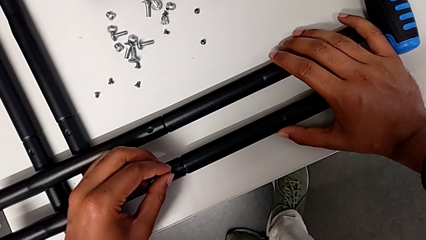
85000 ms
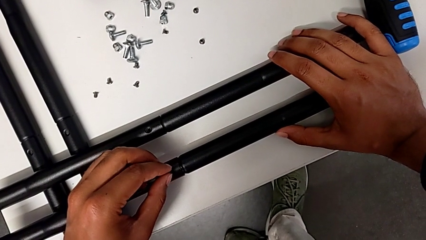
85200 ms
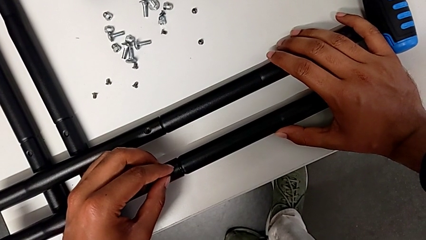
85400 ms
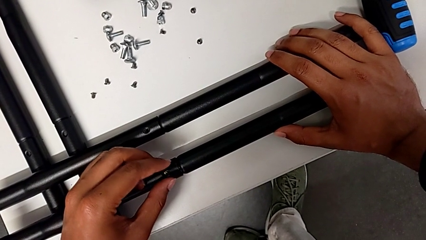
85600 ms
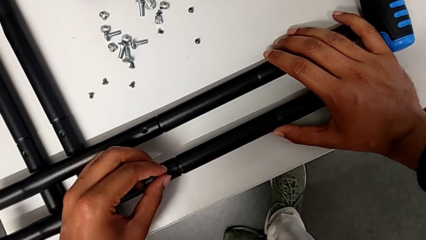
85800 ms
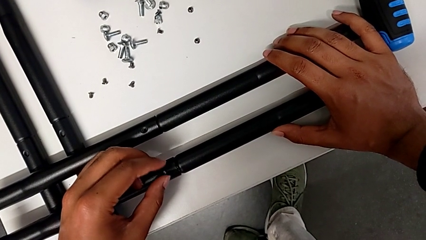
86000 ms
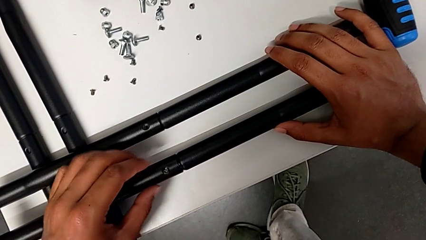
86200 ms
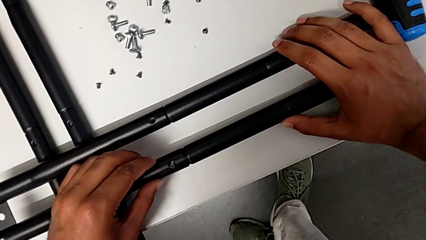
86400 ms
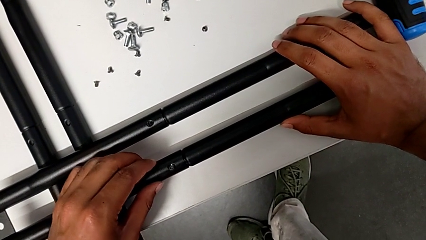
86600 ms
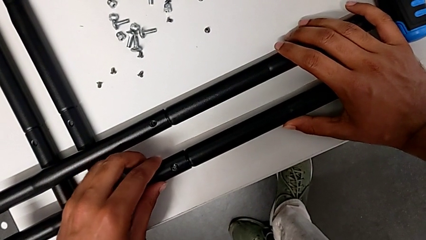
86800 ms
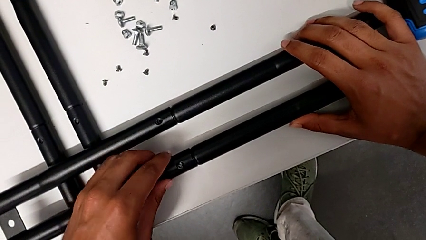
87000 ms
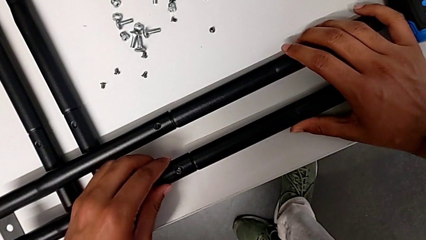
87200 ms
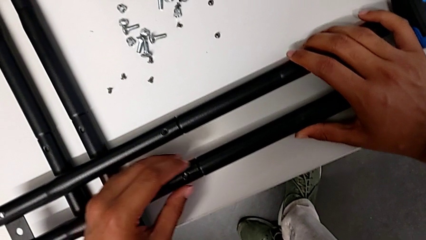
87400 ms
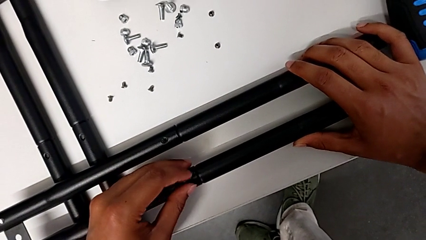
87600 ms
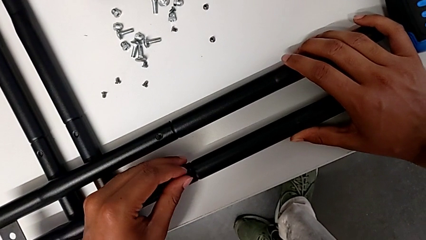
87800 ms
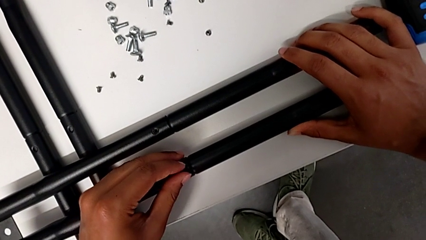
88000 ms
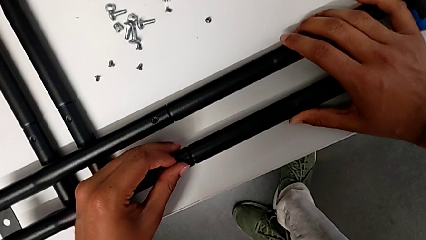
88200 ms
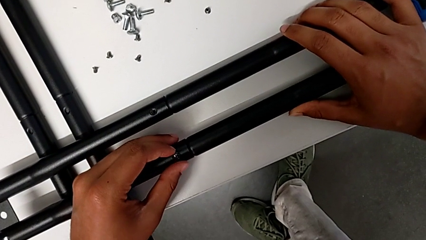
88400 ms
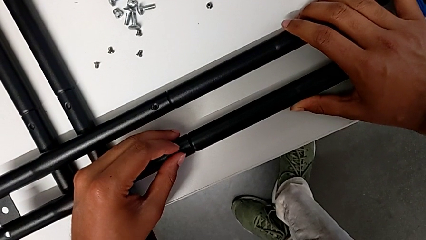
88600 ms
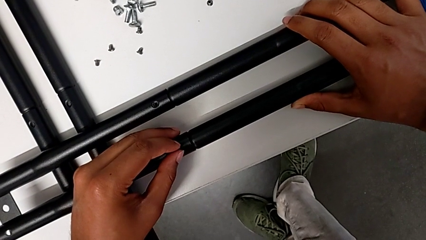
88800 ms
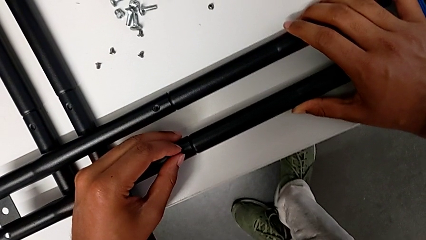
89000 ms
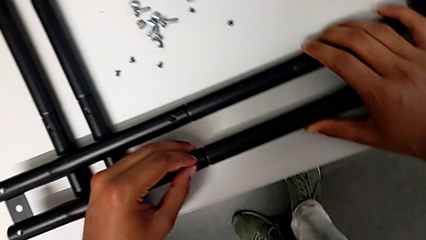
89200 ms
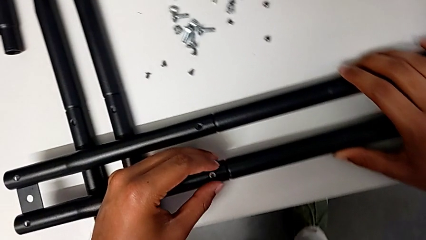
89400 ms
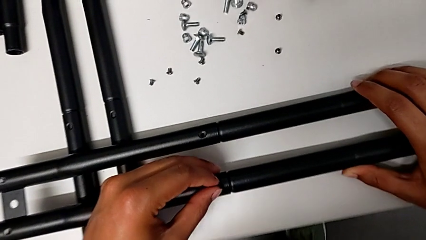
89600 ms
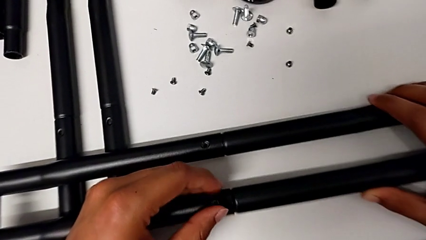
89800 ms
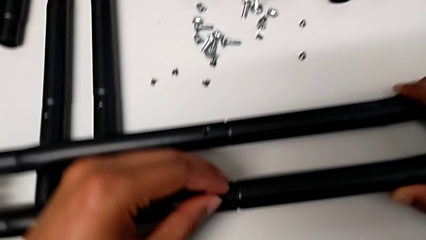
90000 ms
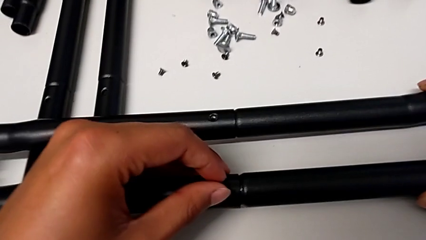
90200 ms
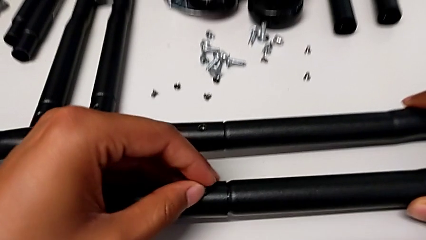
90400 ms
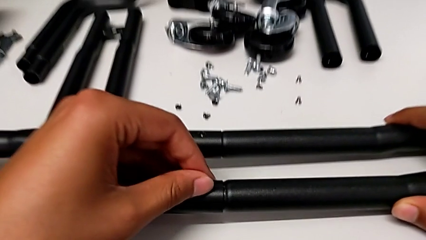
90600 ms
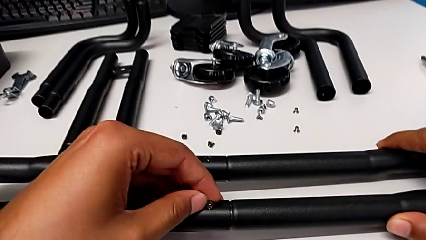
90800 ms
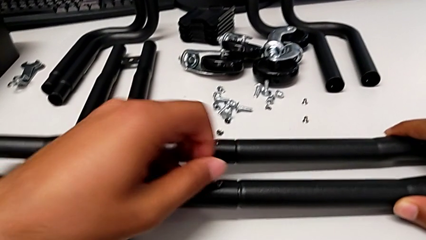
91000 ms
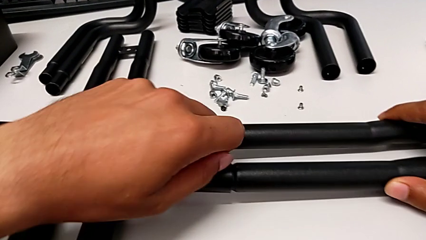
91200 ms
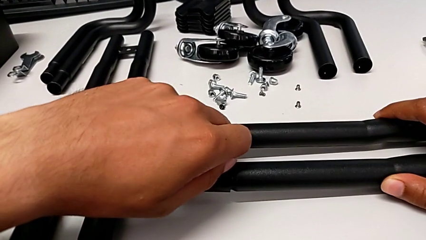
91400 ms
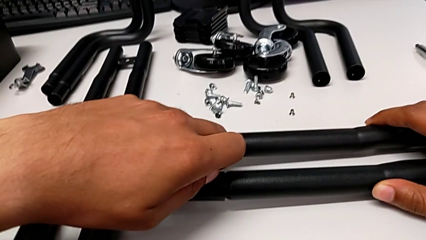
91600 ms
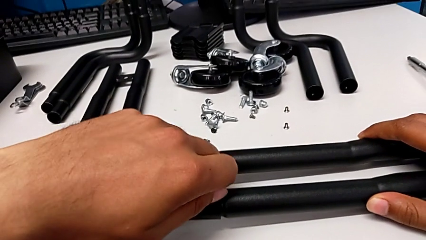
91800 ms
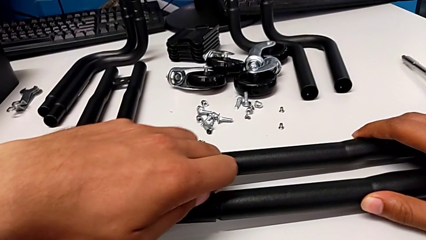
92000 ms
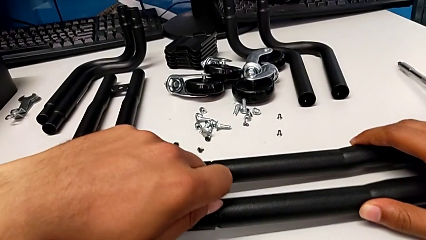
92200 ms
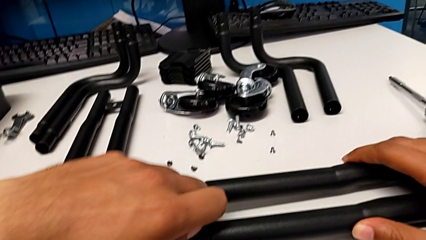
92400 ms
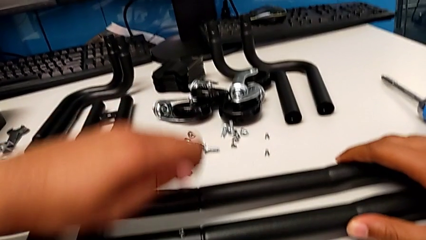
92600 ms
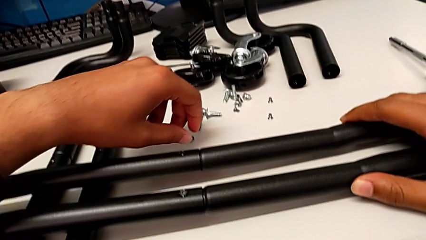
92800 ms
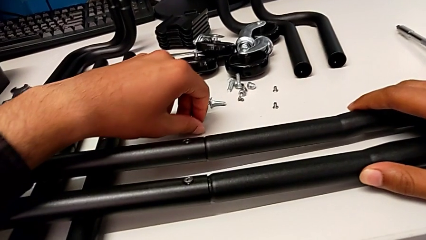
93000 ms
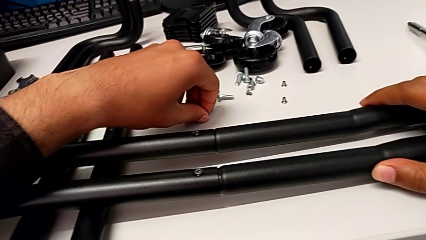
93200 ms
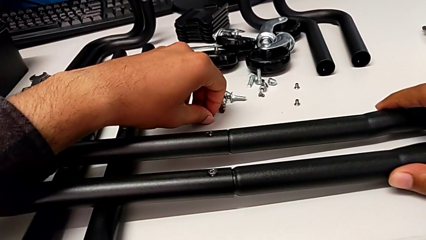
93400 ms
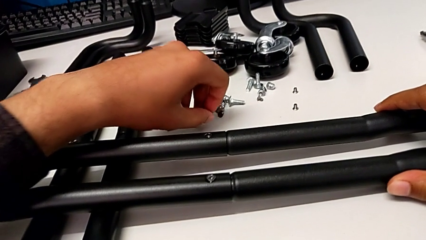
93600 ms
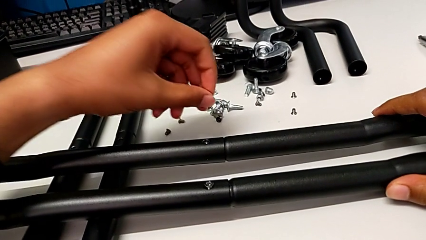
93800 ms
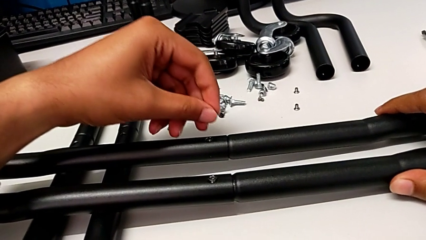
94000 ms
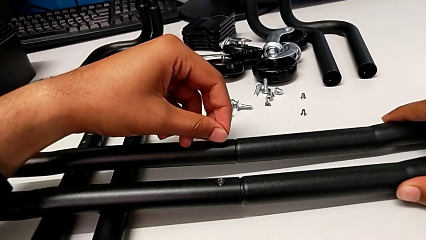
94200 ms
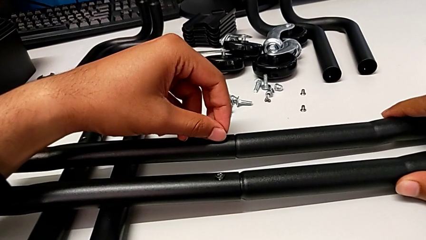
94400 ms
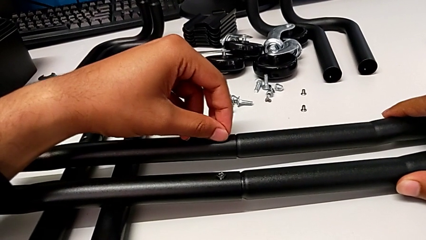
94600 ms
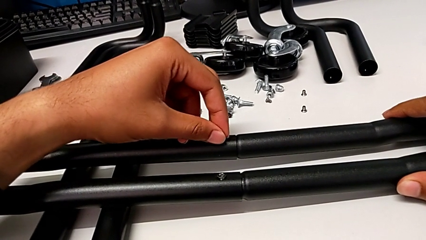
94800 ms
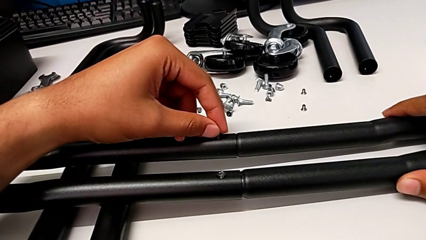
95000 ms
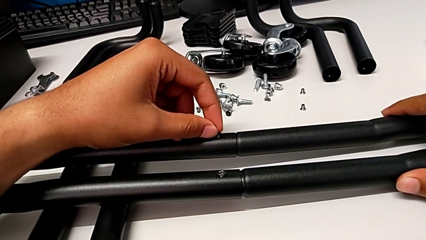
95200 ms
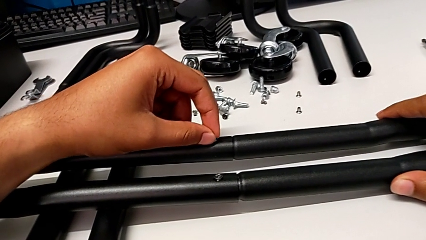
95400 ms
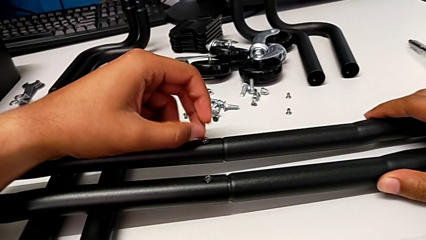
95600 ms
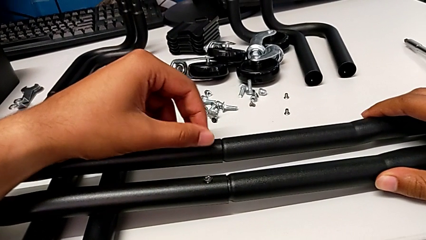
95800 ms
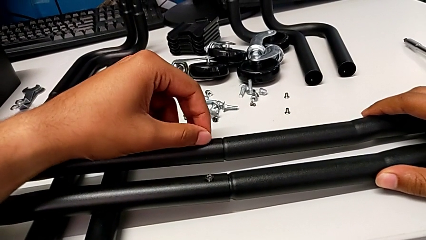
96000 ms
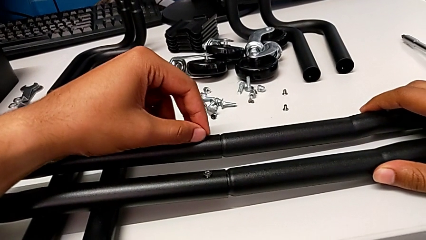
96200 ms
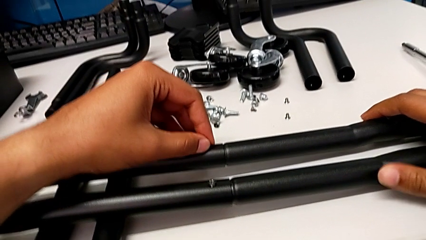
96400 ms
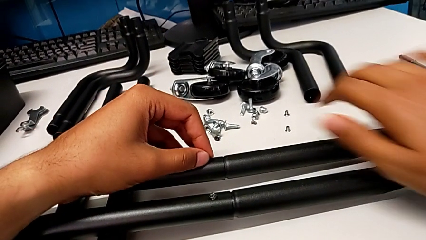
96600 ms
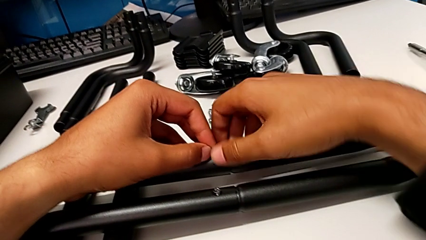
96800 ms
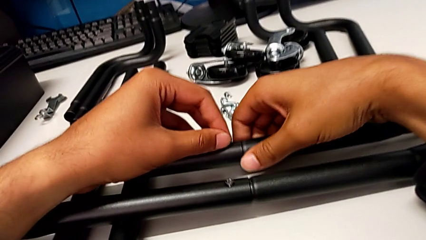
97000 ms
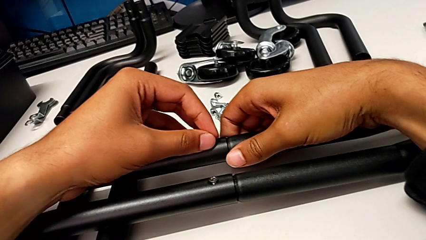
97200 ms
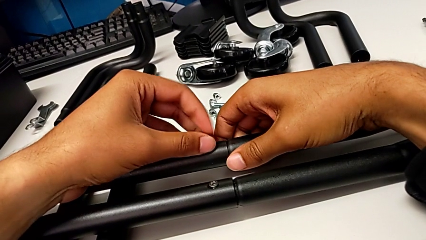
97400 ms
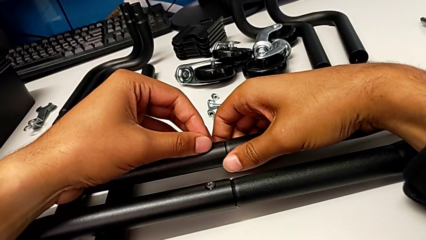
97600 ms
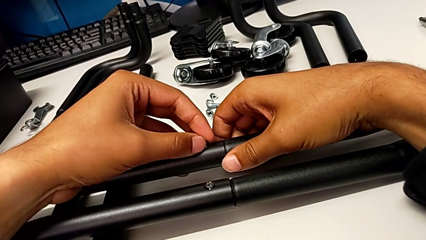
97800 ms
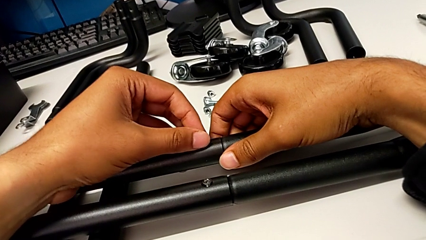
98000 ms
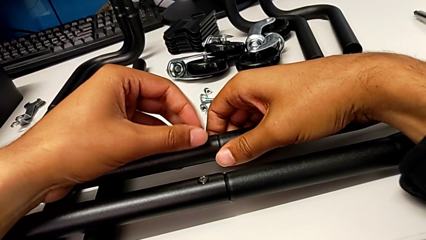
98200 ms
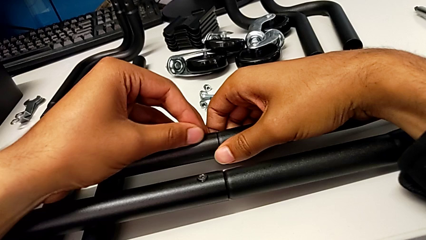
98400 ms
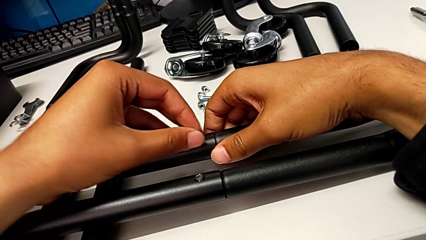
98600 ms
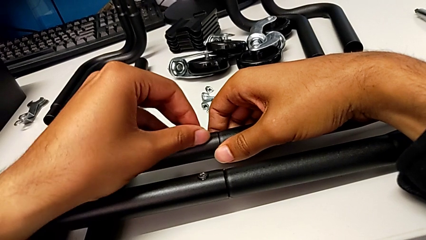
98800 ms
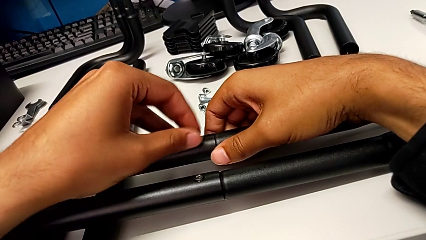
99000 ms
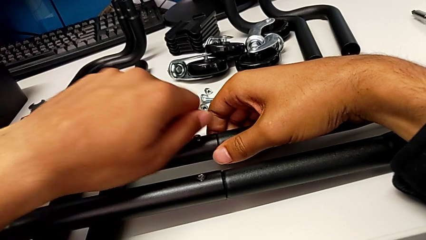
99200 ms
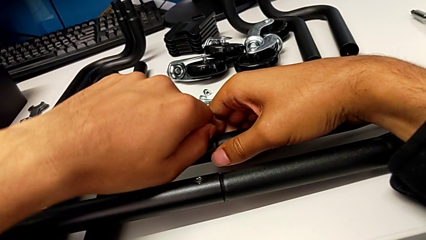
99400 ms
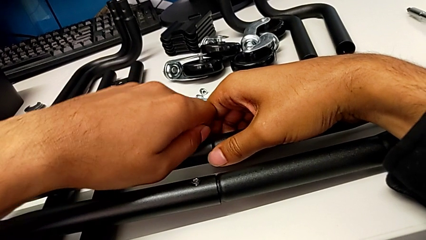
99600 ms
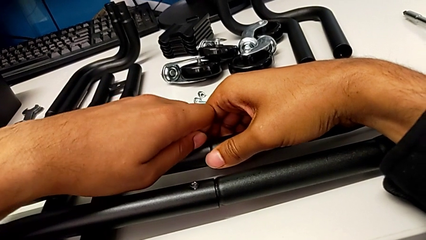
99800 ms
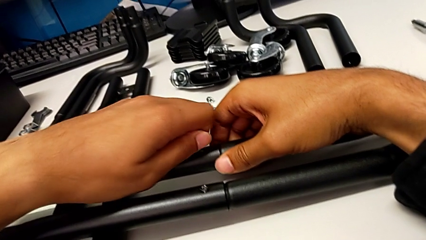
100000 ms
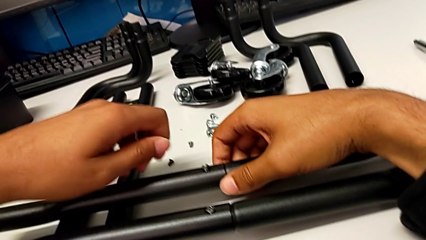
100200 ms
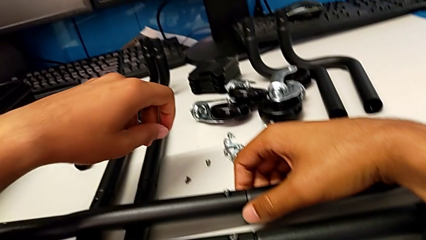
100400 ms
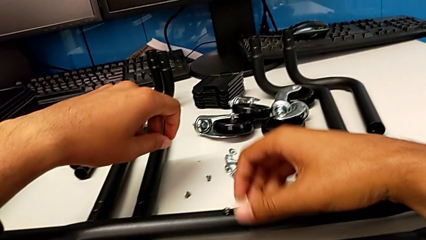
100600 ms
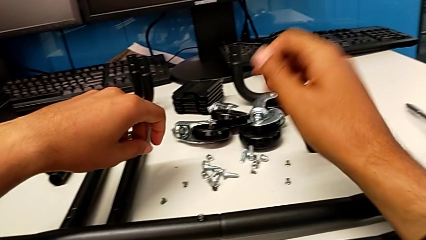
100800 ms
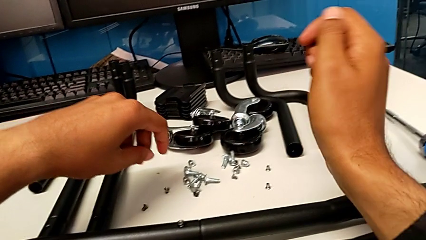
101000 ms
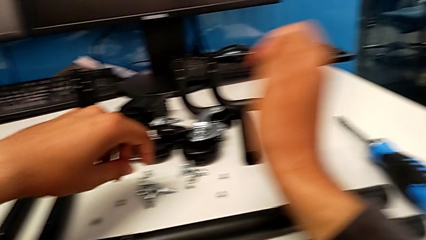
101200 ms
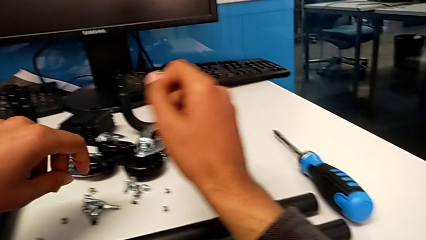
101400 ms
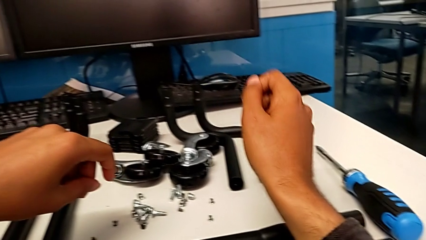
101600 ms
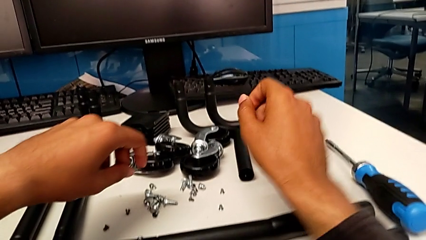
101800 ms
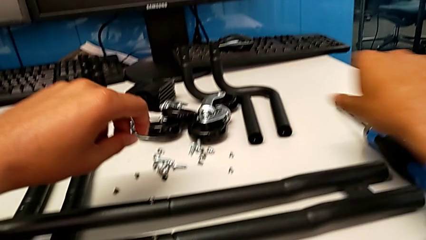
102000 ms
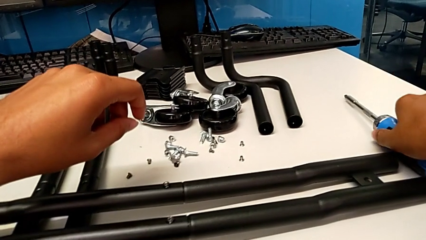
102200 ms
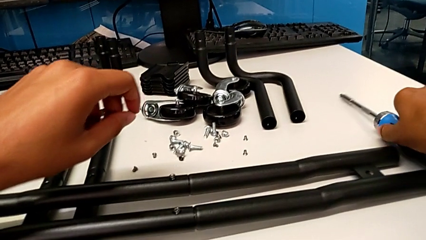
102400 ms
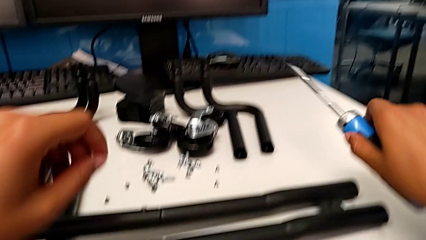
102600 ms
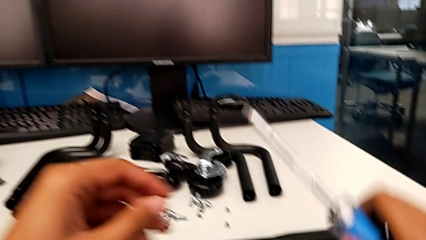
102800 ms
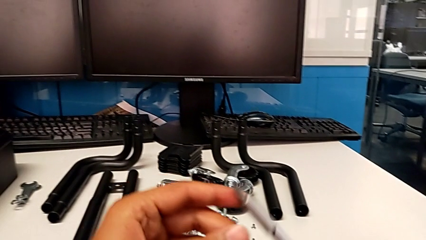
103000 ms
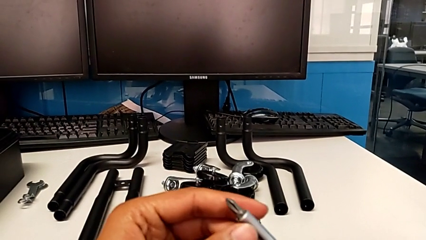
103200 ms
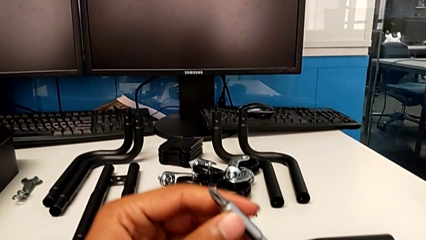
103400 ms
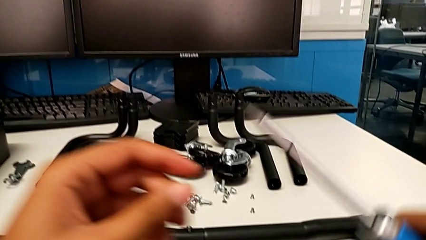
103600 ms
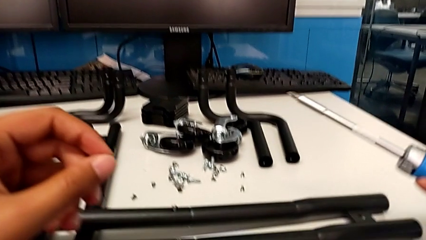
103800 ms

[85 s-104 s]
The camera wearer is aligning the little screws in the side bars. They keep screwing the first screw, grab the second screw and screw it.
